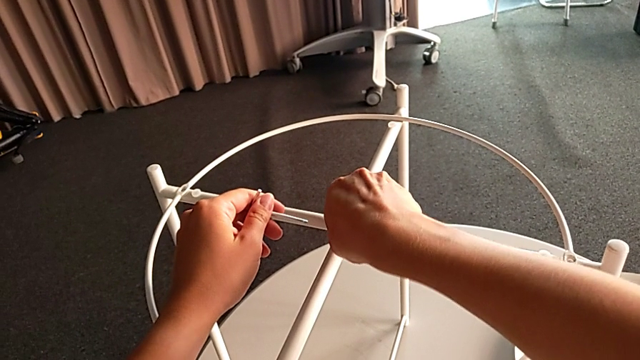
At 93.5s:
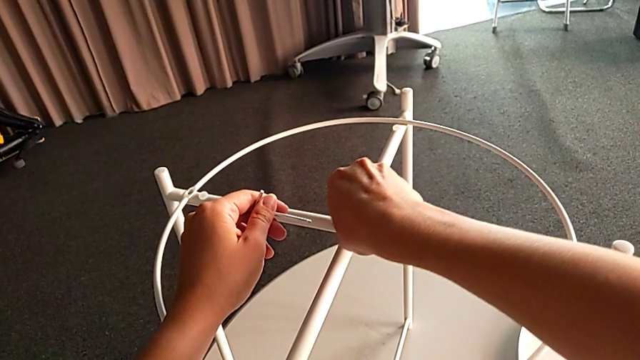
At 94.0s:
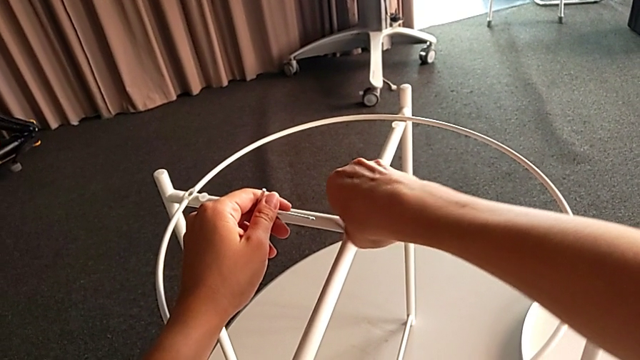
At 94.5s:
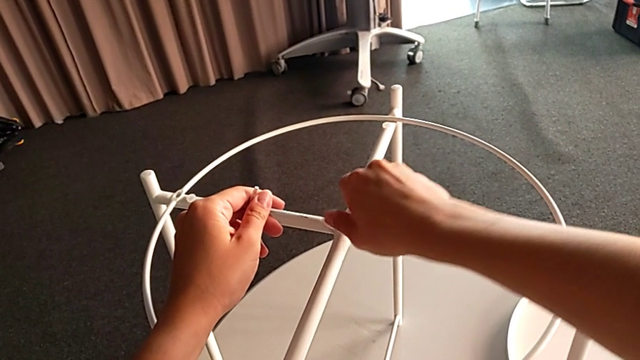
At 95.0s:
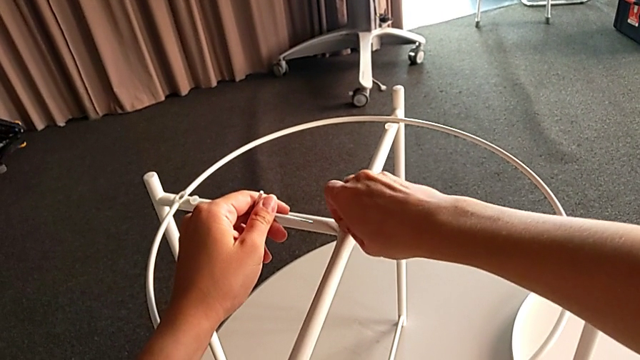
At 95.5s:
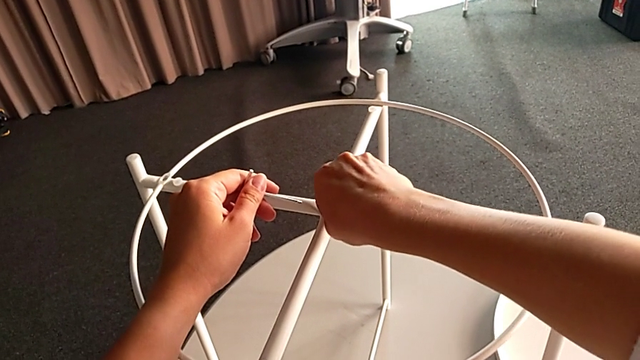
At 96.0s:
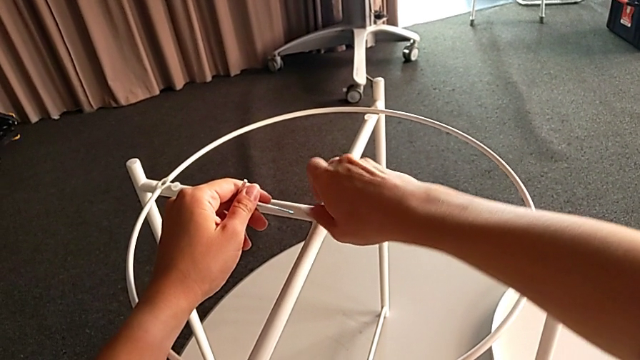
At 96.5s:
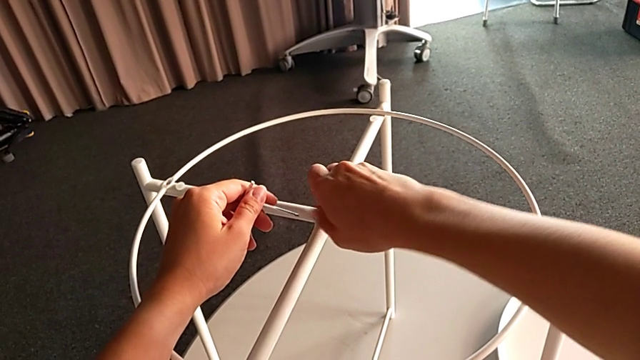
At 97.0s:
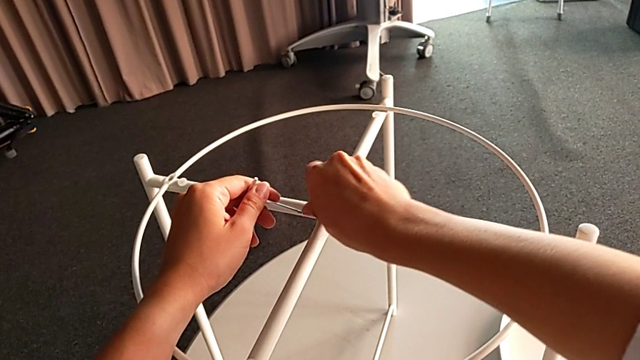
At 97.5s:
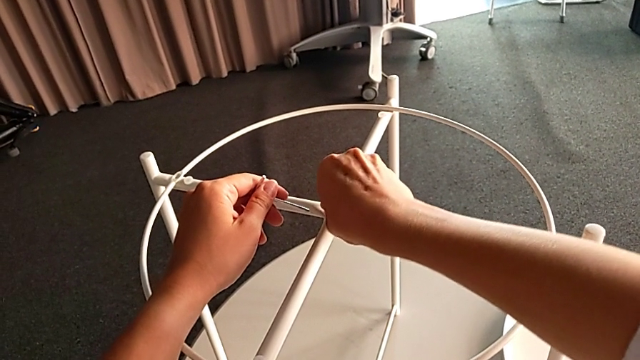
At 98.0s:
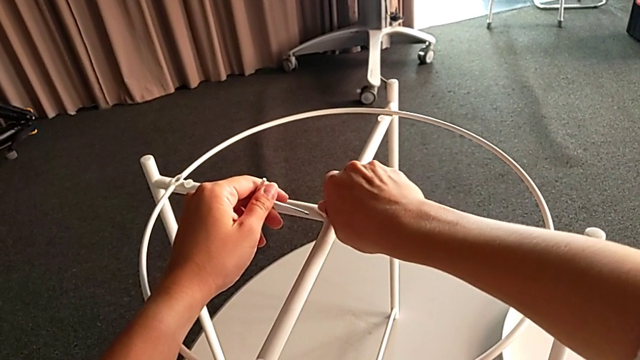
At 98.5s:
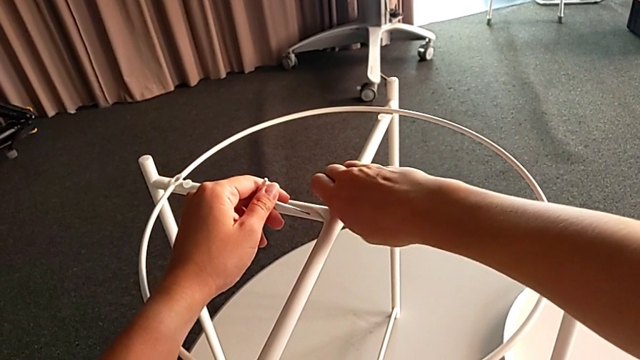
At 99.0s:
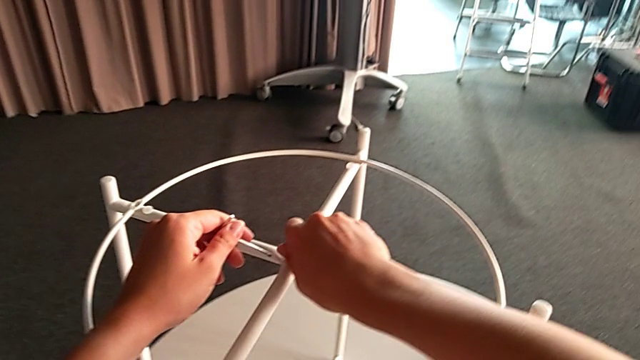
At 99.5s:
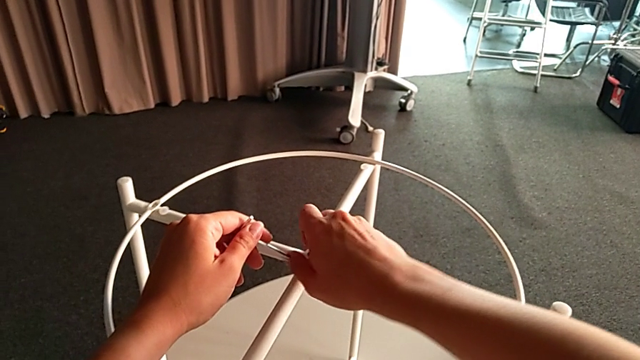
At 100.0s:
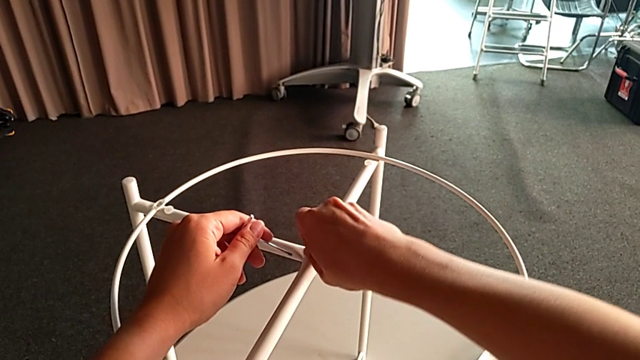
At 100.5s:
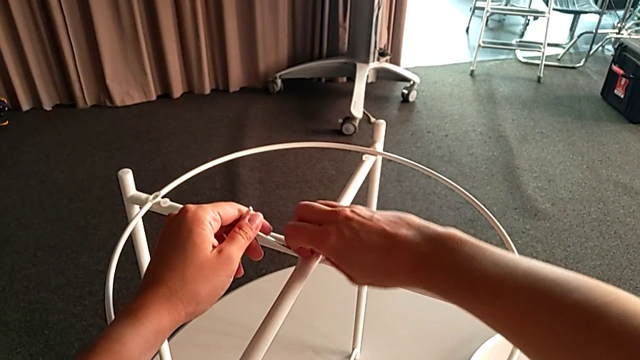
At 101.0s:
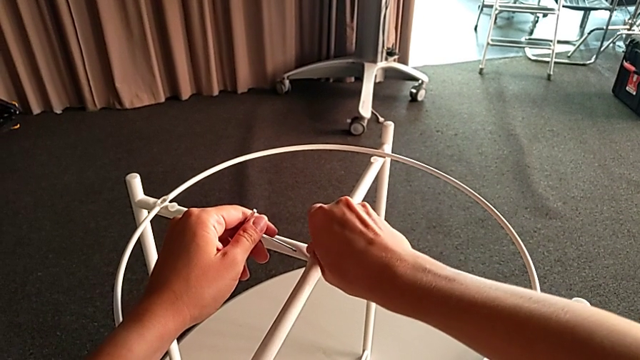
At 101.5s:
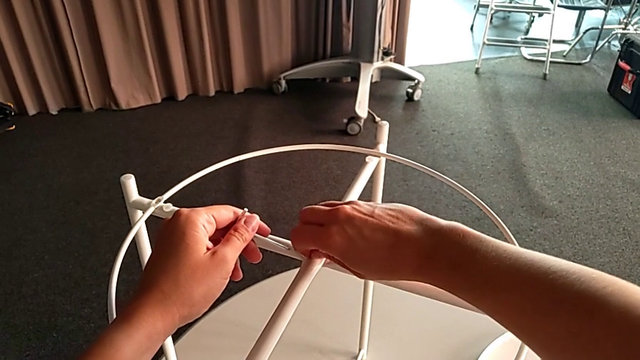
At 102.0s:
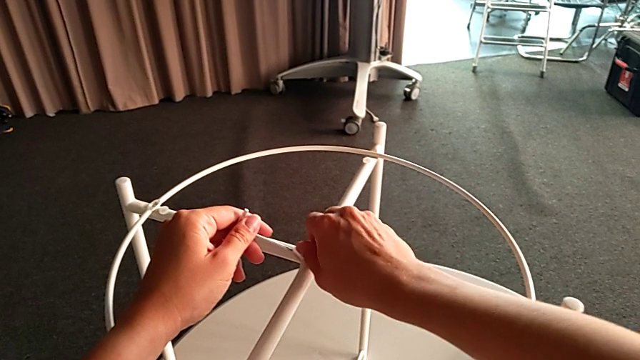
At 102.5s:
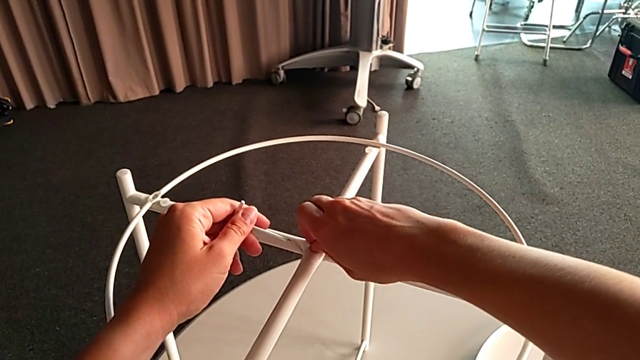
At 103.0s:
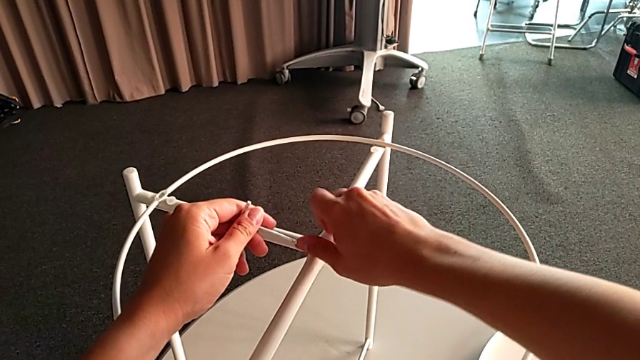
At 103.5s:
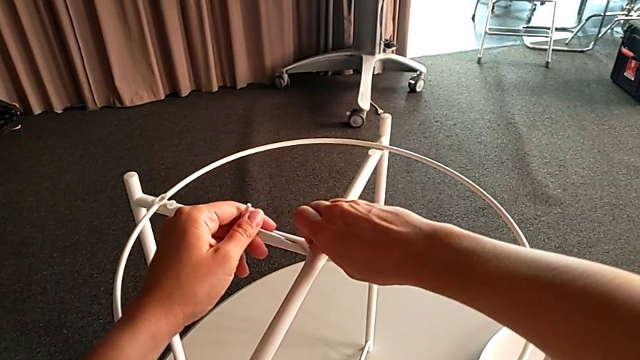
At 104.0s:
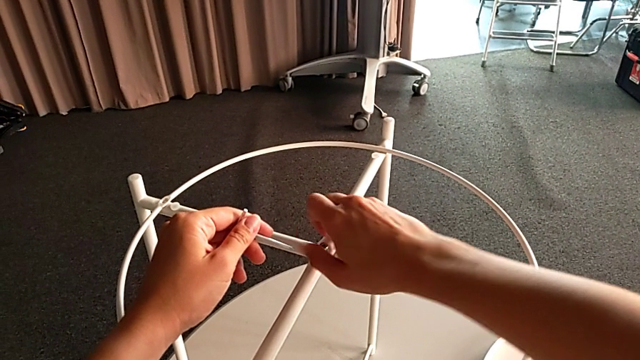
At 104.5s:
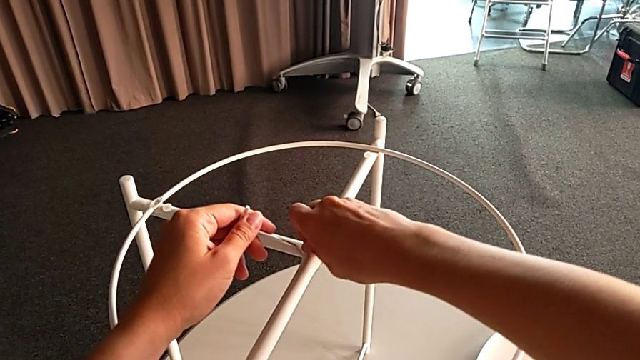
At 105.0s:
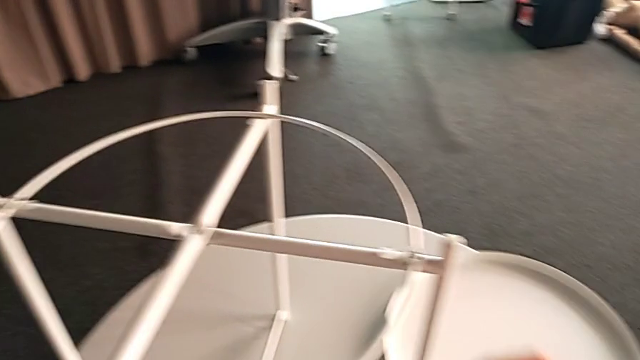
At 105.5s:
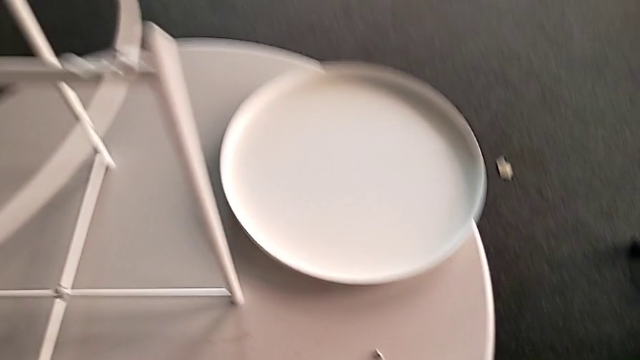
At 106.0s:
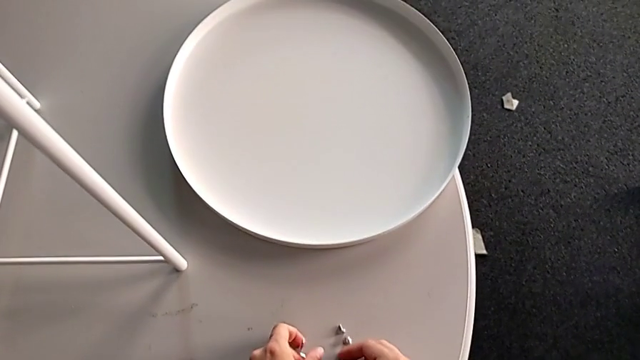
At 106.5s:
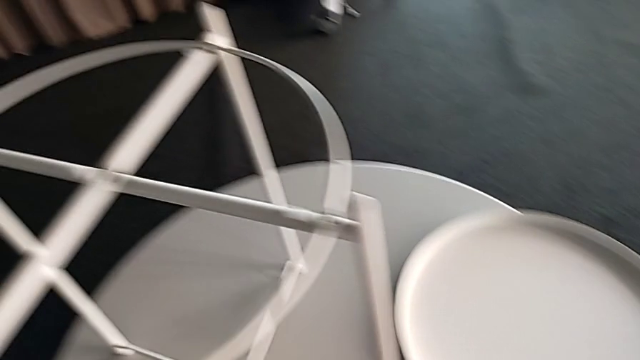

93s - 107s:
The camera wearer is unscrewing the top bolt that joins the legs of the circle. They keep unscrewing the hex socket head, disassemble it, place it with the right hand, place the Allen wrench with the left hand and disassemble the circle.

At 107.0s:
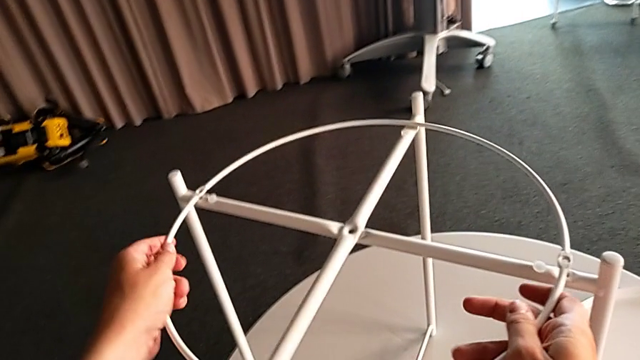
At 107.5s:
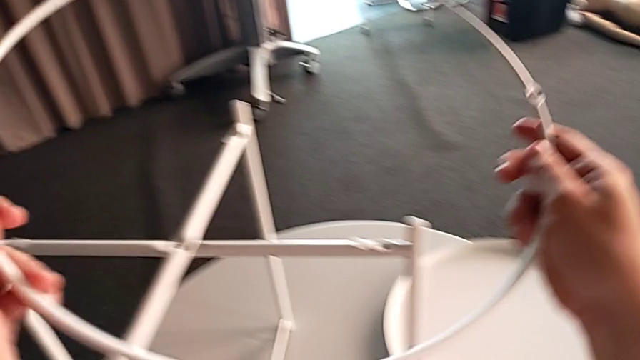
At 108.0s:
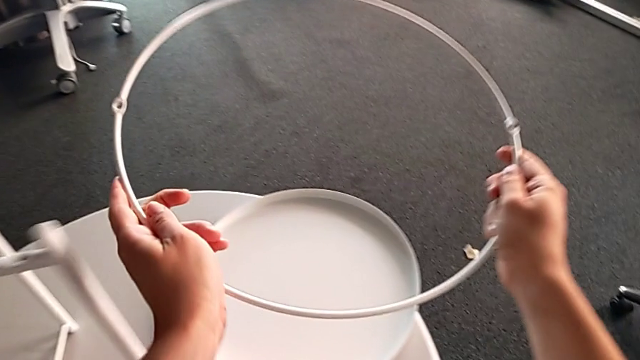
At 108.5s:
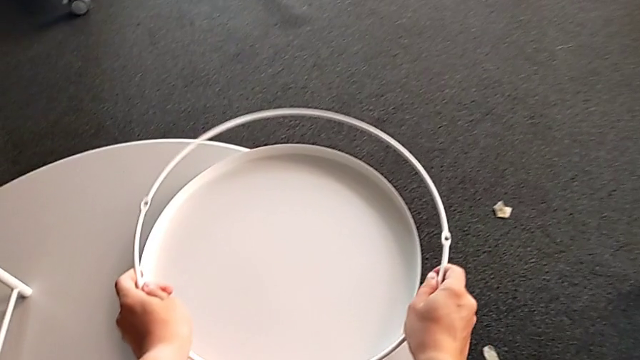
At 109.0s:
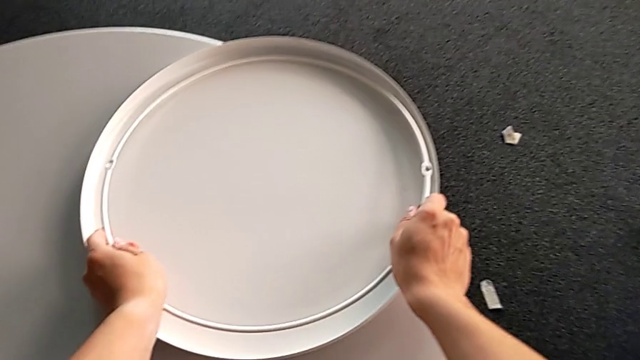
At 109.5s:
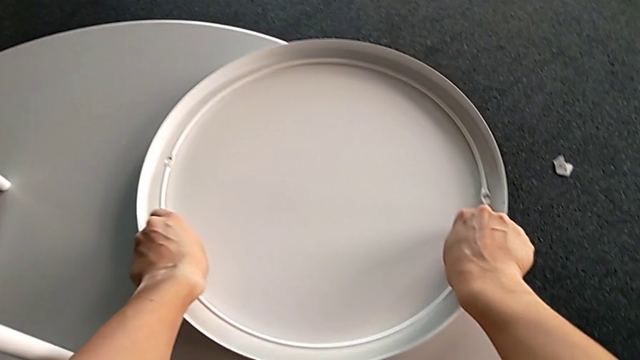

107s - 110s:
The camera wearer disassembles the circle. They place the circle.

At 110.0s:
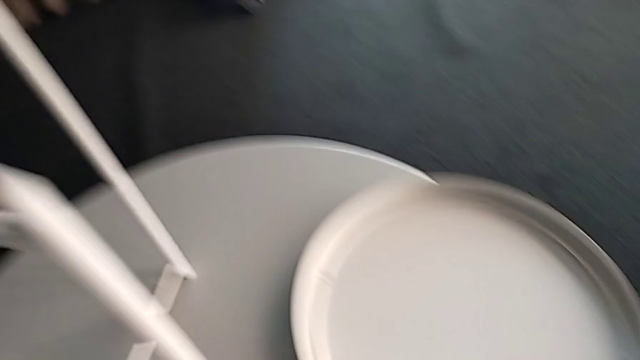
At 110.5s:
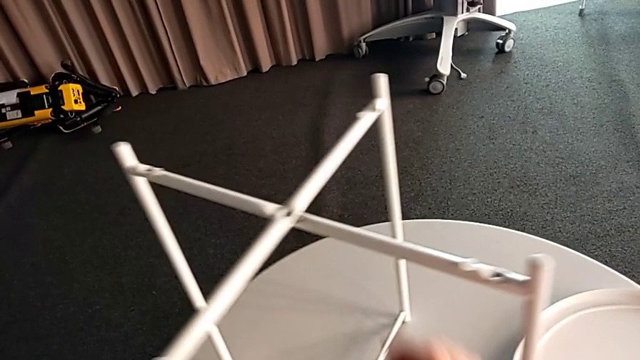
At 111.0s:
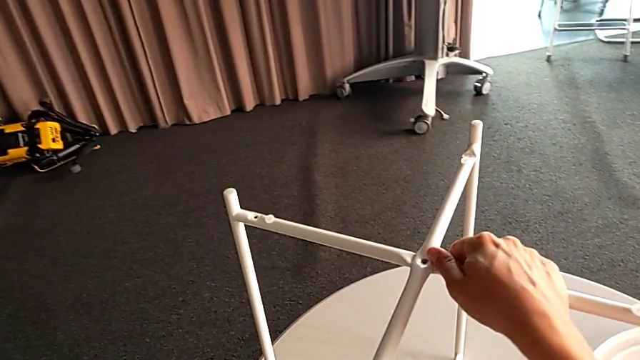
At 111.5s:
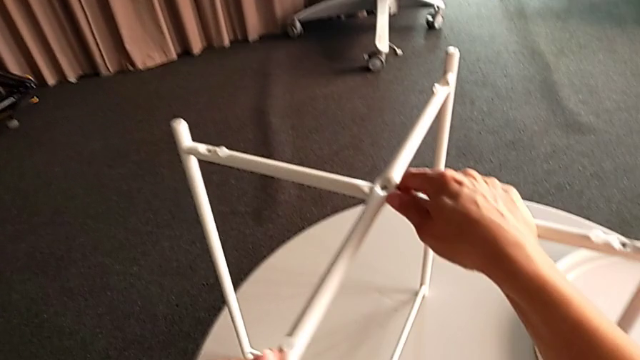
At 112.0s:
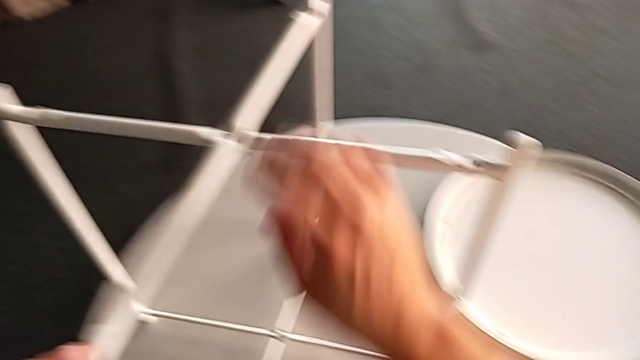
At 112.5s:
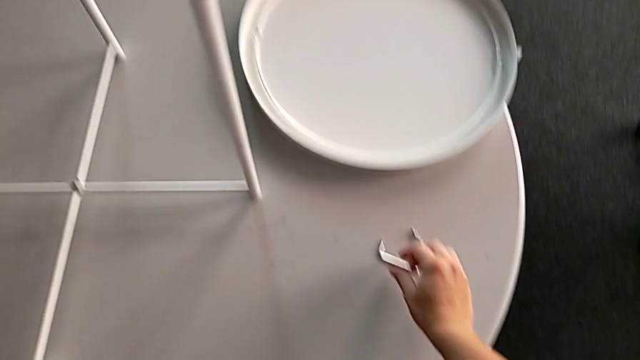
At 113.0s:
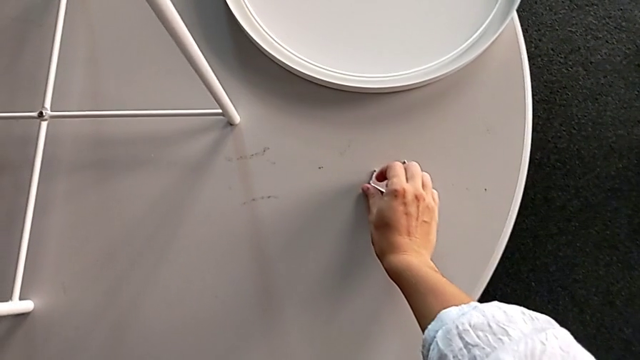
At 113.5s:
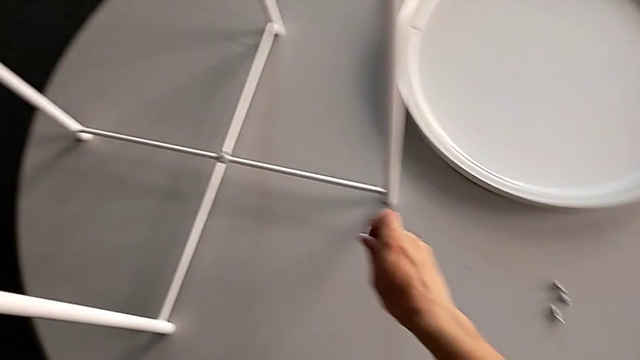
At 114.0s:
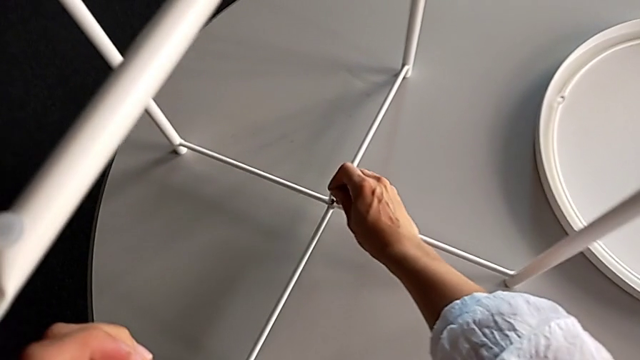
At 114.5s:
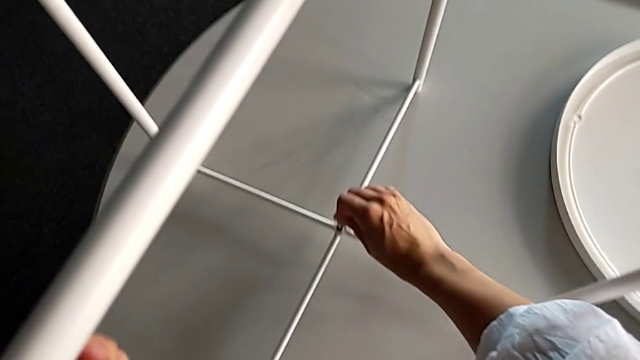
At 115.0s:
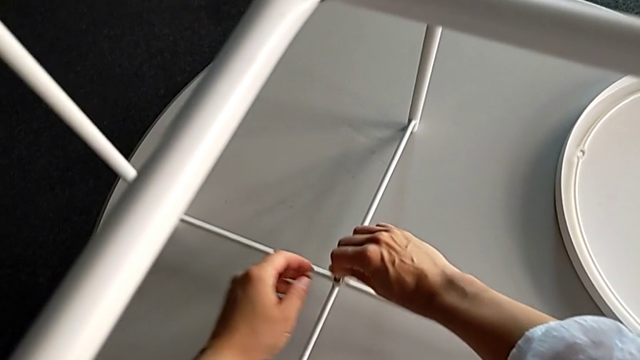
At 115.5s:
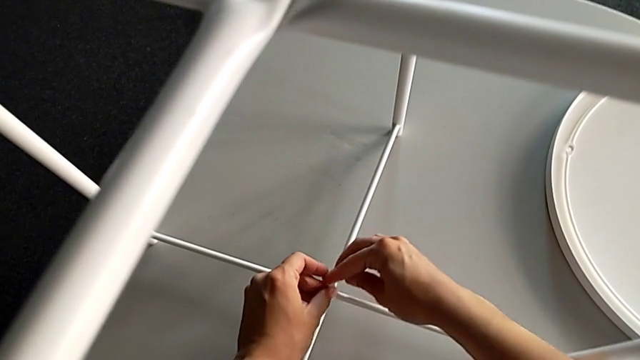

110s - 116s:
The camera wearer is unscrewing the bottom bolt. They grab the leg, grab the Allen wrench and insert it.
